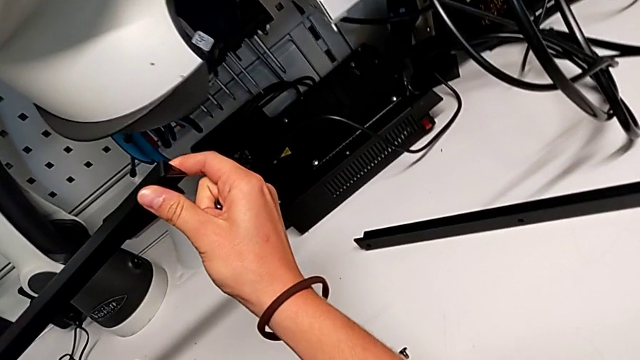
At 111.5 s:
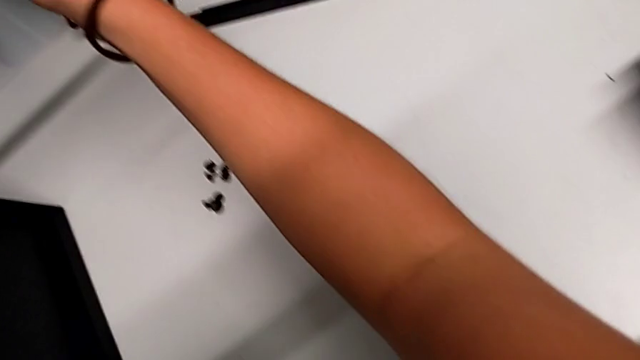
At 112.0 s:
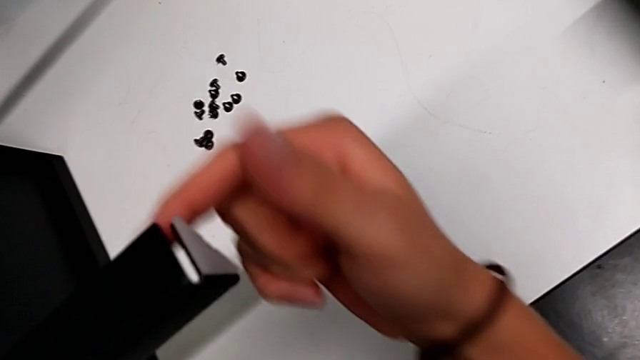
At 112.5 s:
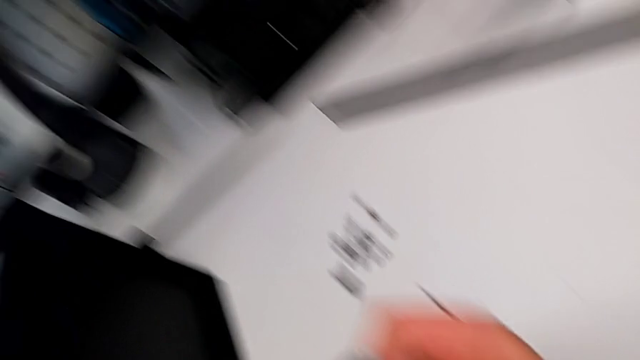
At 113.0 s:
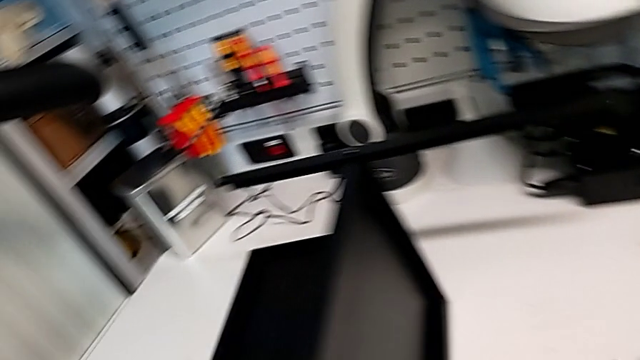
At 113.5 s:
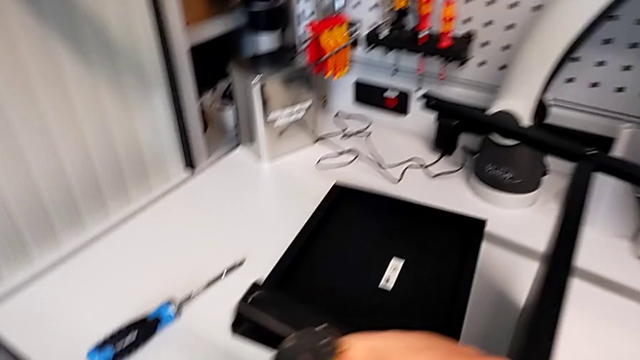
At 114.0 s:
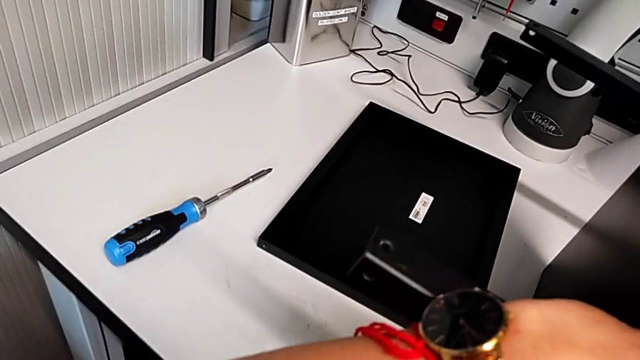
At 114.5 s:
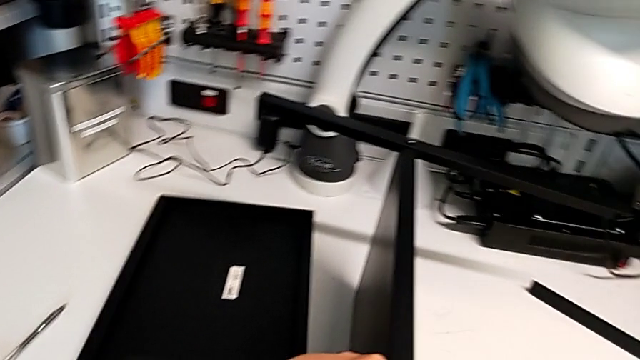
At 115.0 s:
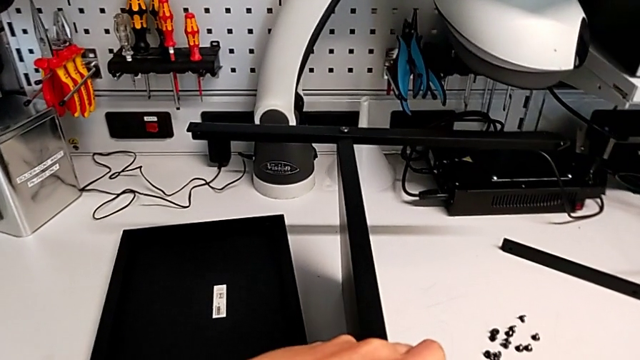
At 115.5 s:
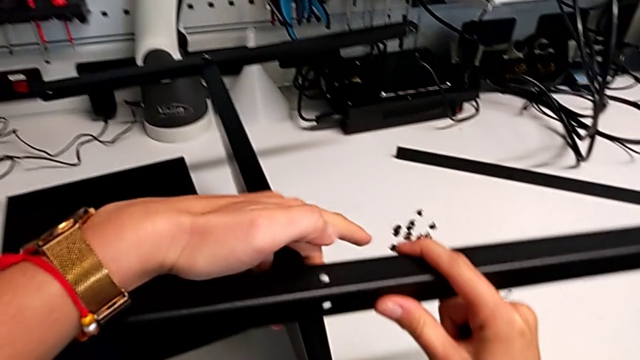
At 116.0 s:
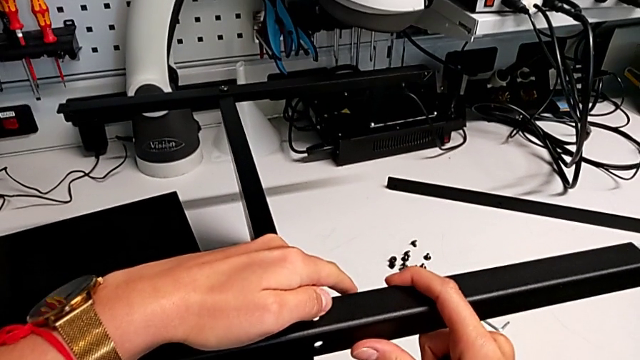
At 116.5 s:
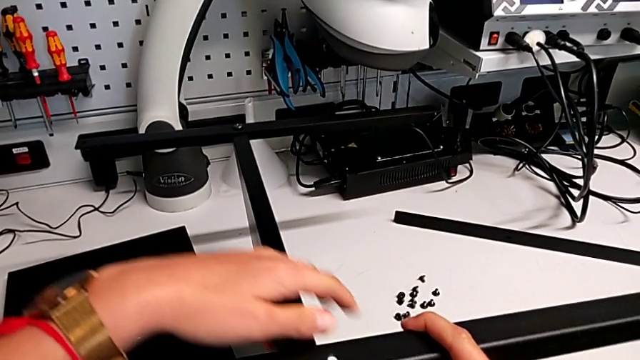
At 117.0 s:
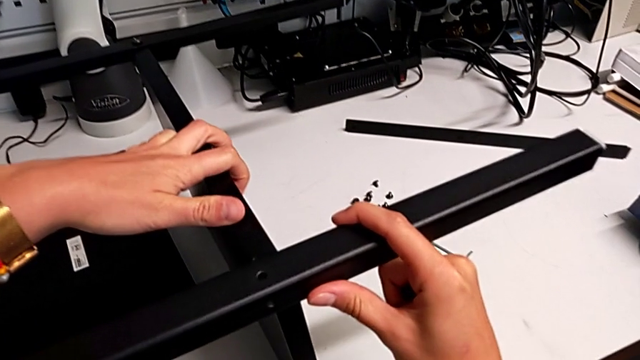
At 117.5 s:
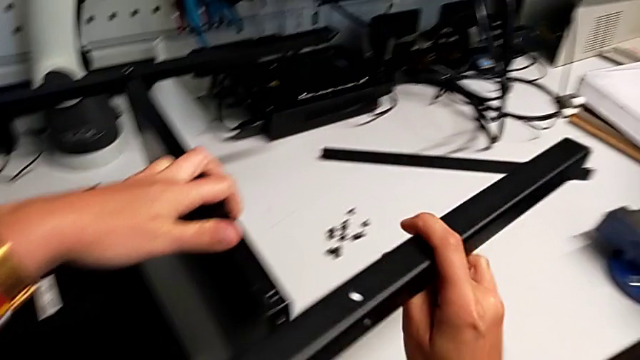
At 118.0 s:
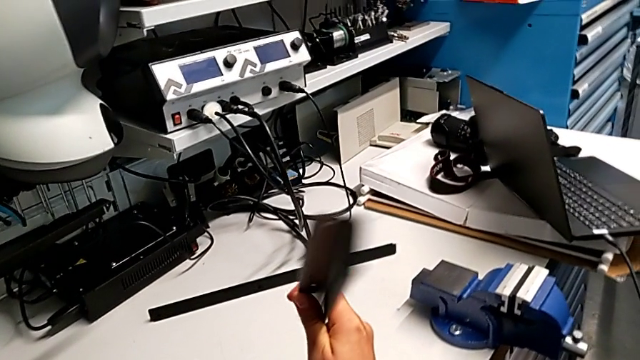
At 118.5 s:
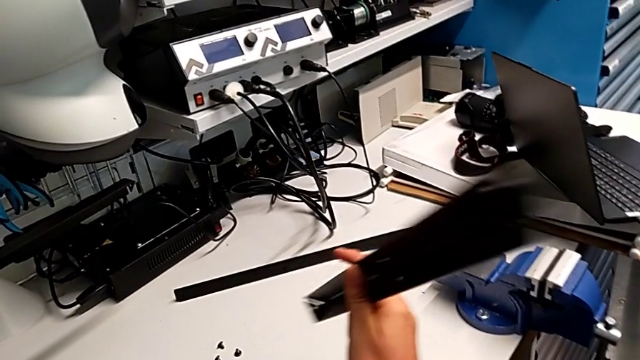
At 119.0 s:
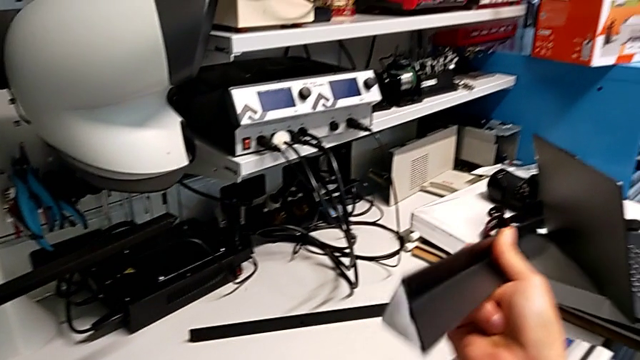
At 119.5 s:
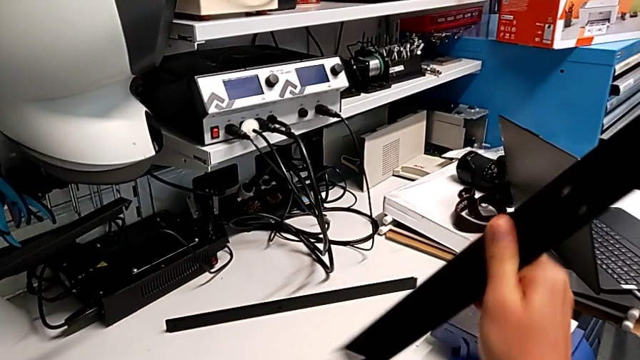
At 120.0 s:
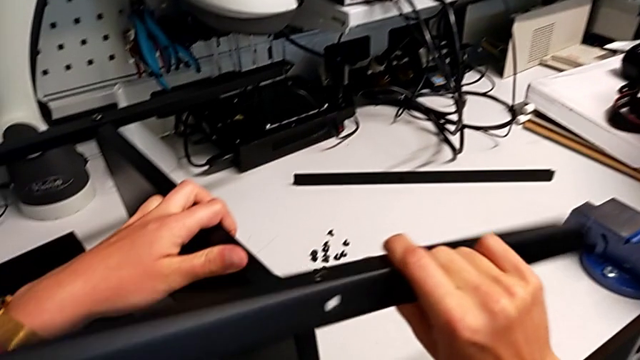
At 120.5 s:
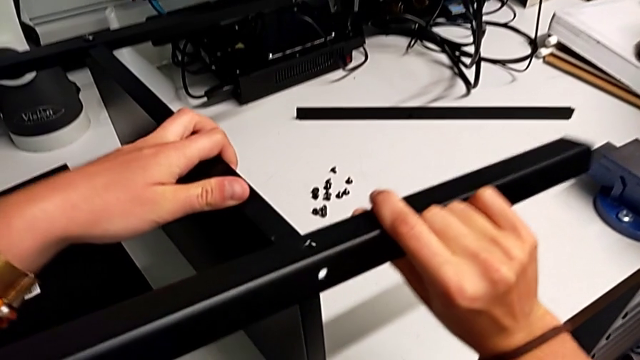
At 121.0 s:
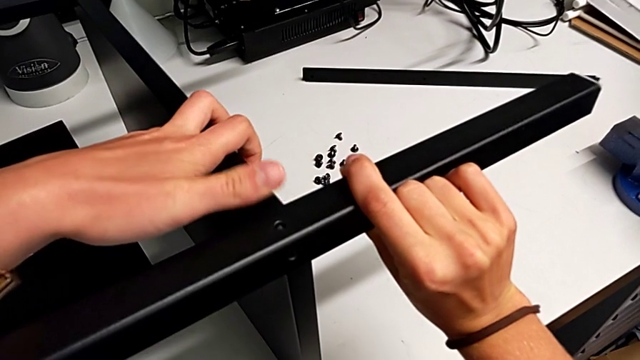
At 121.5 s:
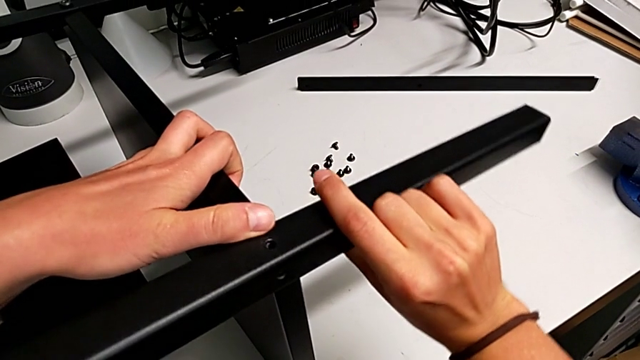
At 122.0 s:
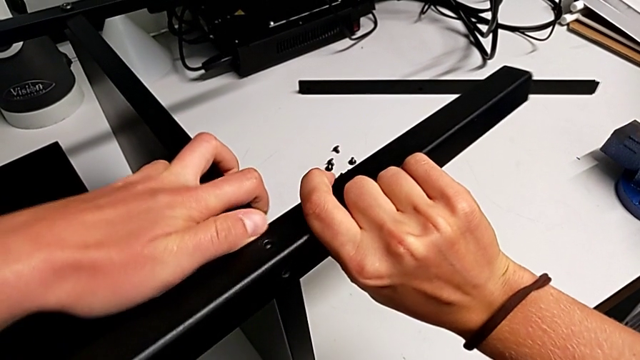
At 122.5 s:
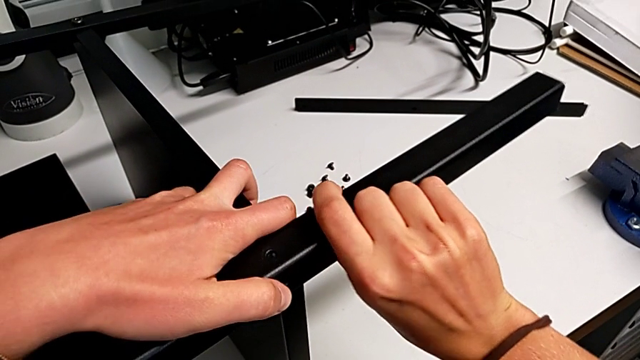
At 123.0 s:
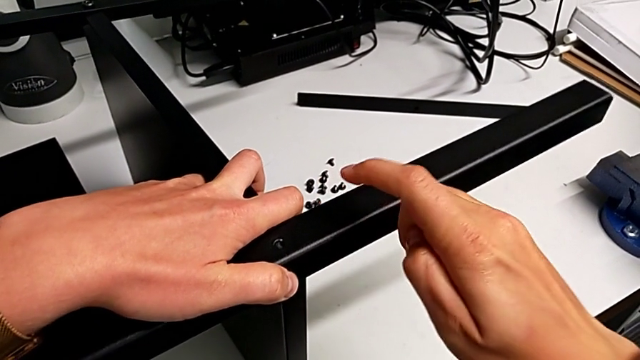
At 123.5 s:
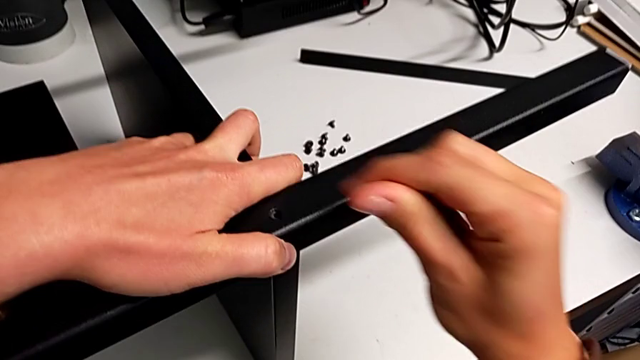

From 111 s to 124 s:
The camera wearer is screwing the second leg into the bottom plate. They keep inspecting the leg and align the second leg.

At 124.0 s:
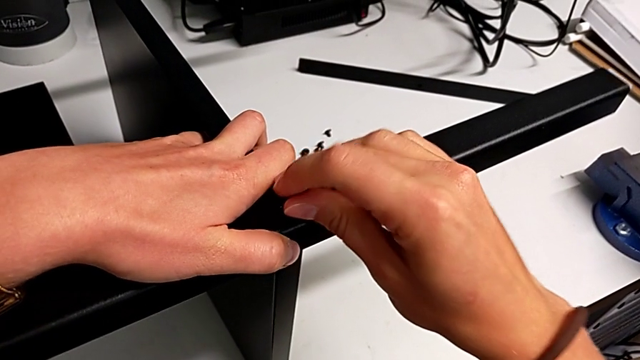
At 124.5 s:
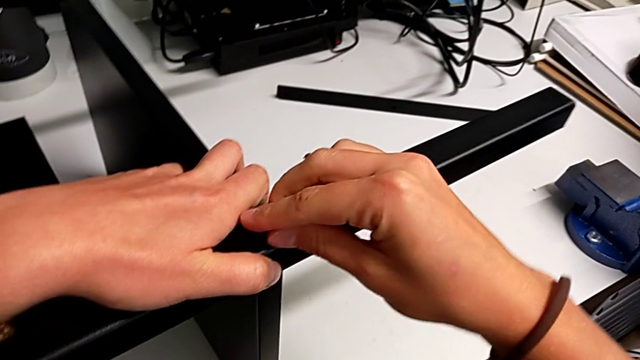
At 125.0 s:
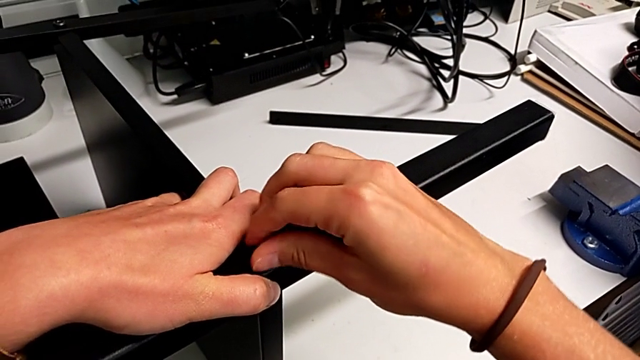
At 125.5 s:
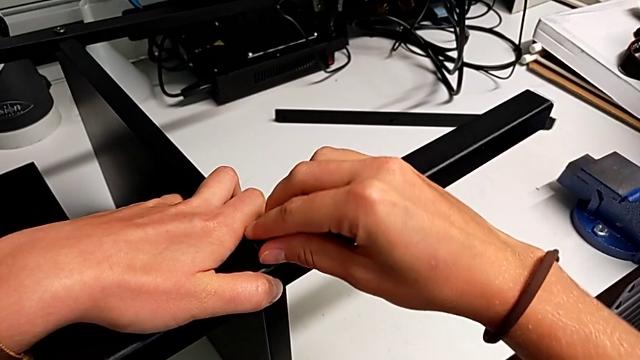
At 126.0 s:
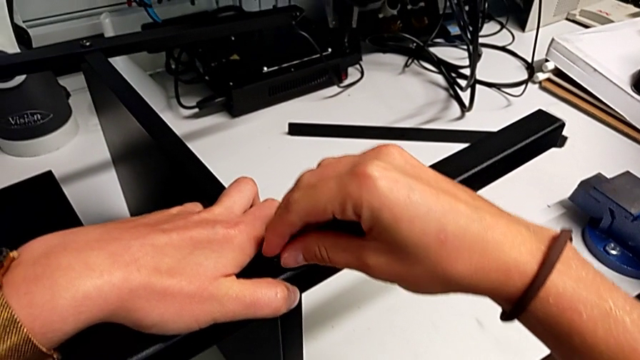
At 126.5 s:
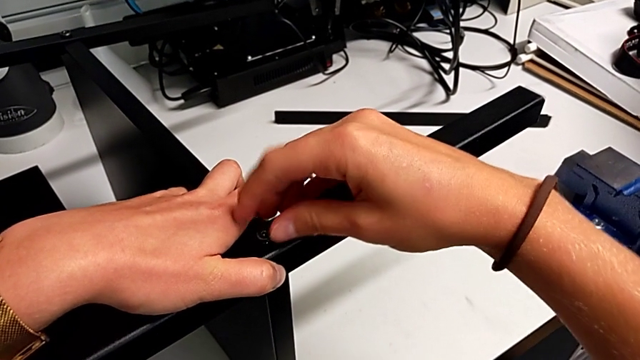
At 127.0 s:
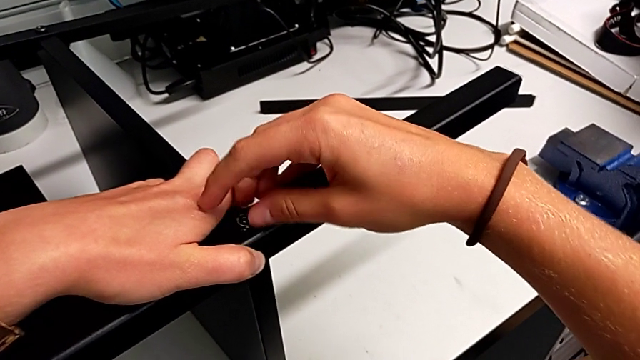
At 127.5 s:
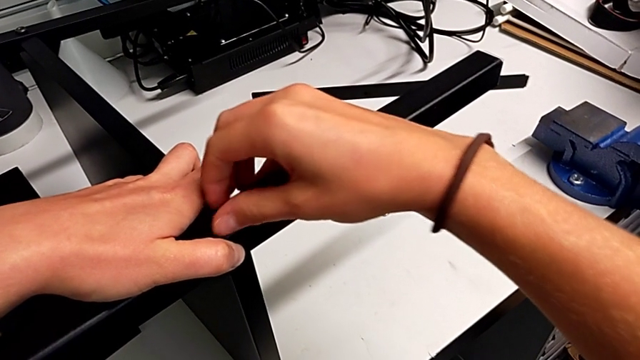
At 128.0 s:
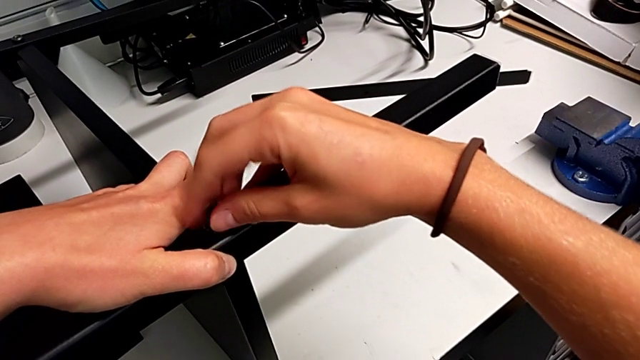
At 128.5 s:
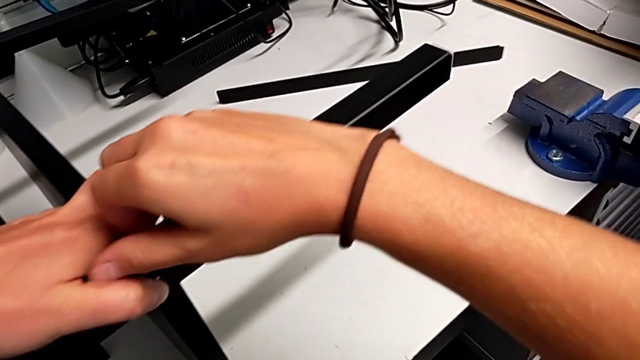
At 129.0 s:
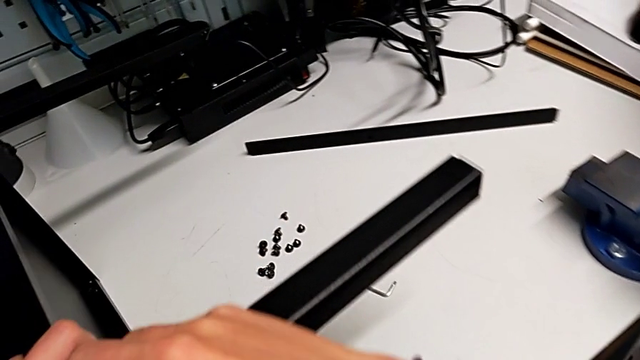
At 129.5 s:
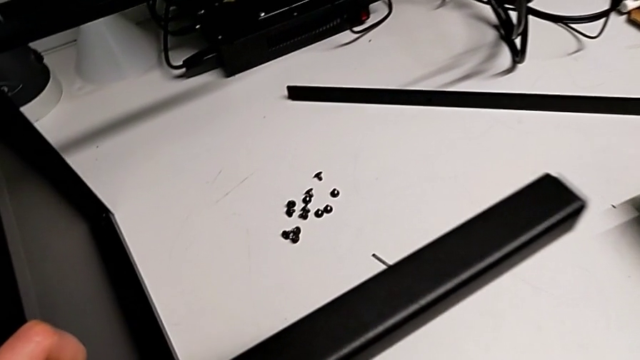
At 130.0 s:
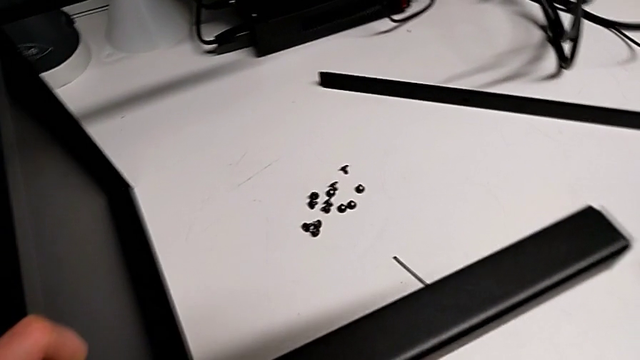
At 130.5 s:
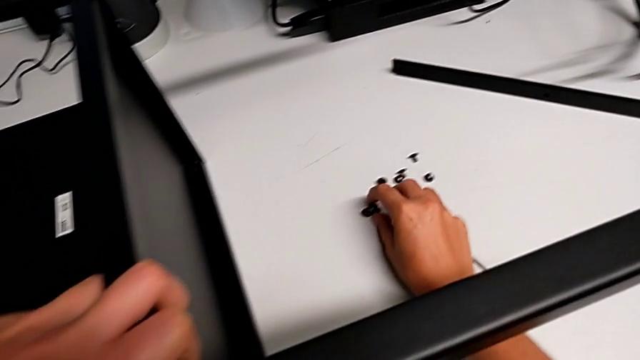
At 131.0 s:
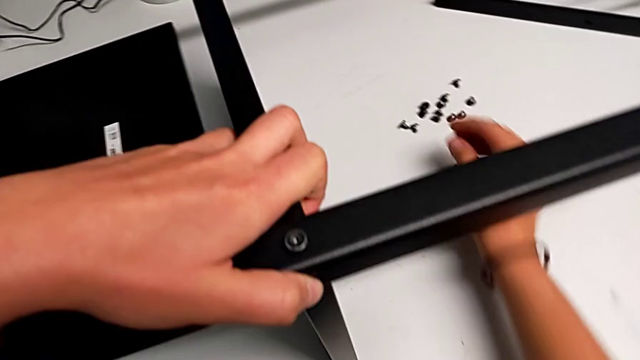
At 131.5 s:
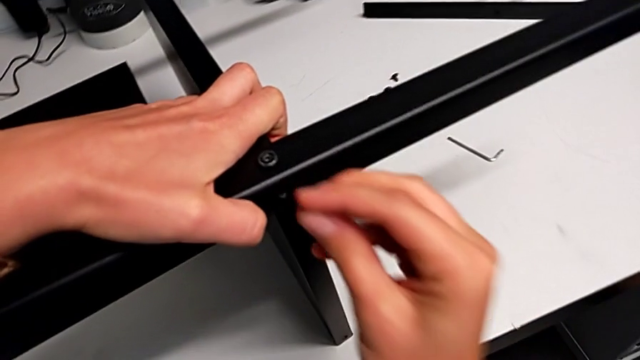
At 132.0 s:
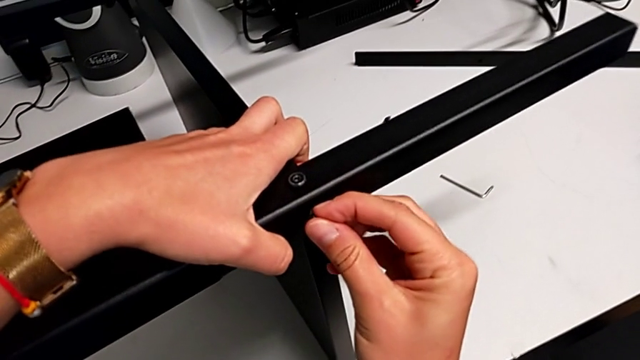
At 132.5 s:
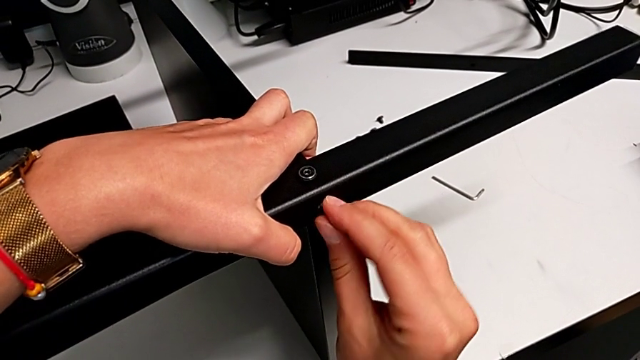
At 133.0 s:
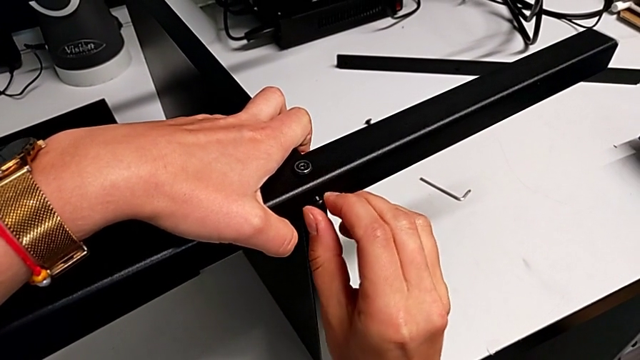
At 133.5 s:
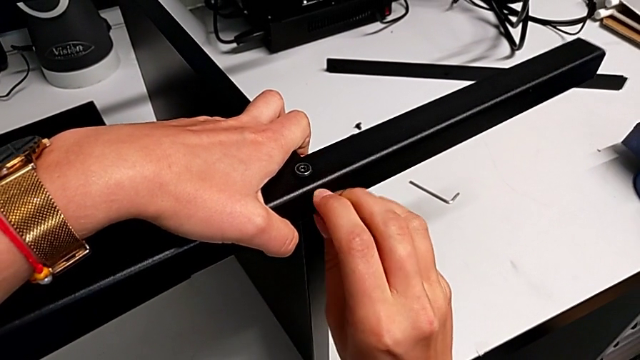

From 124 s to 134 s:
The camera wearer is screwing the second leg into the bottom plate. They insert the third hex socket head and begin to insert the fourth hex socket head.
